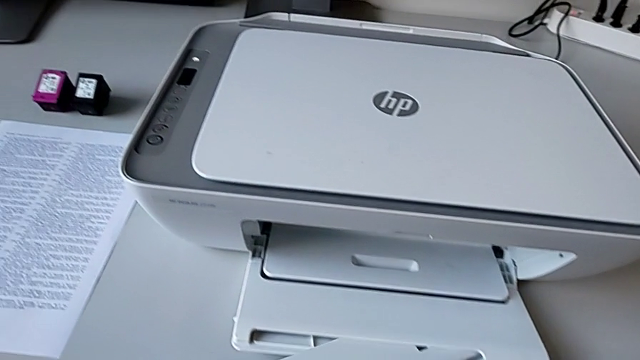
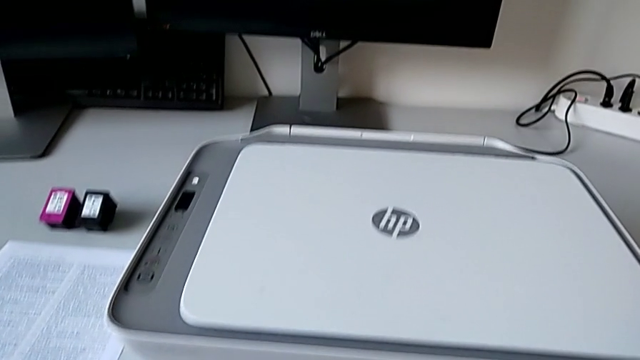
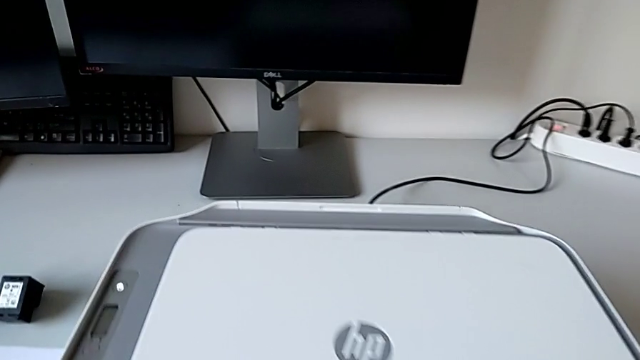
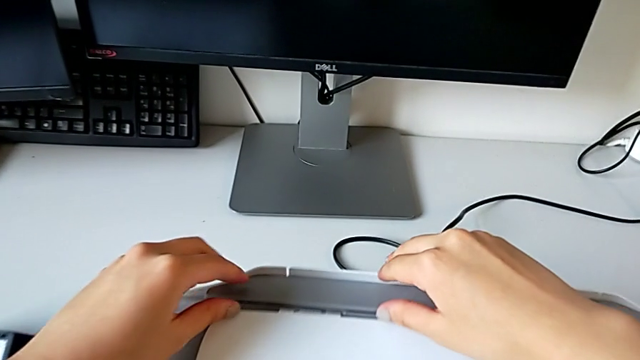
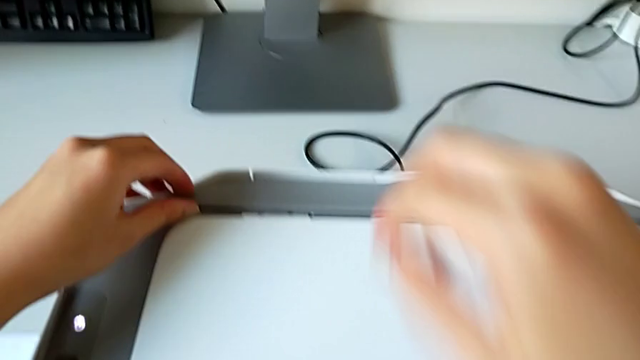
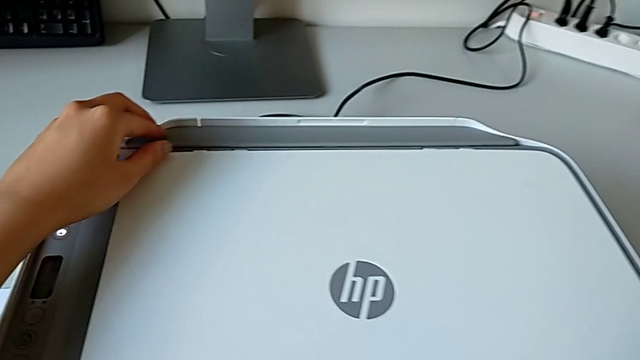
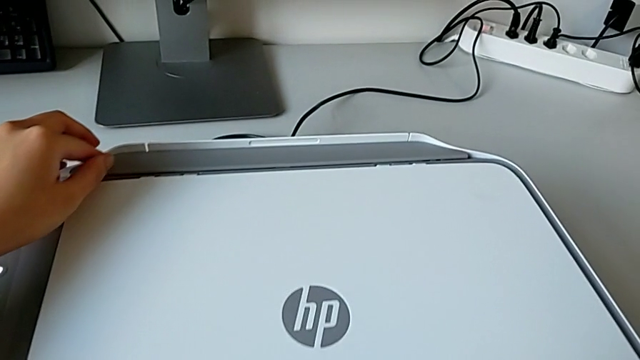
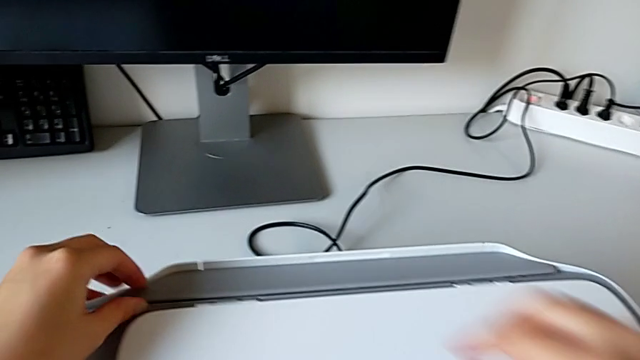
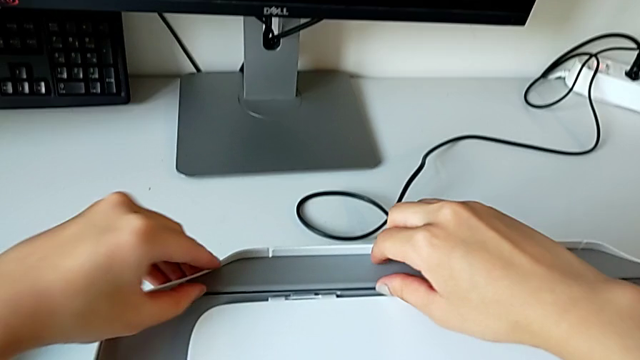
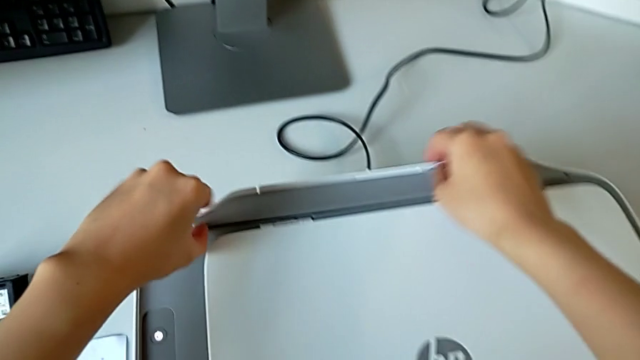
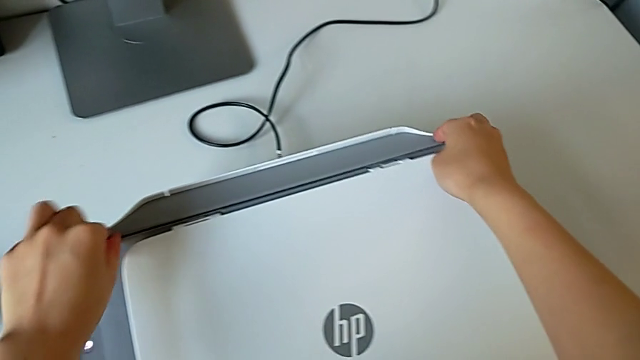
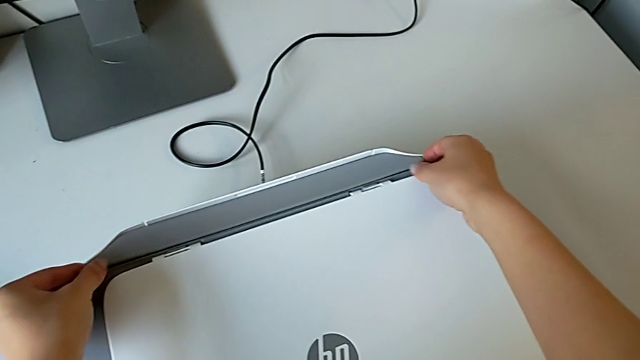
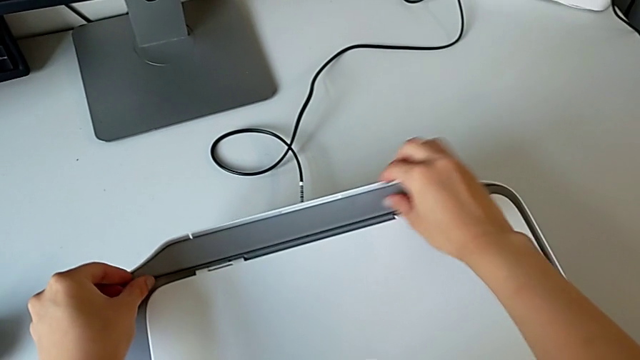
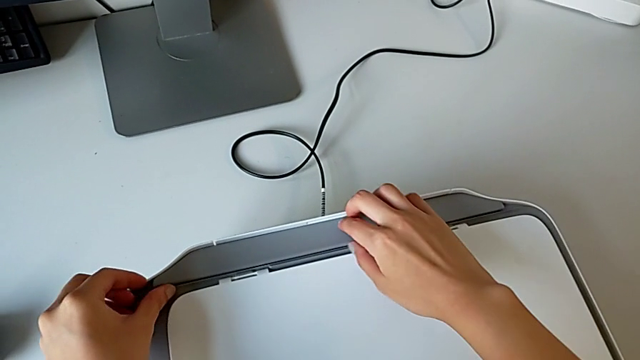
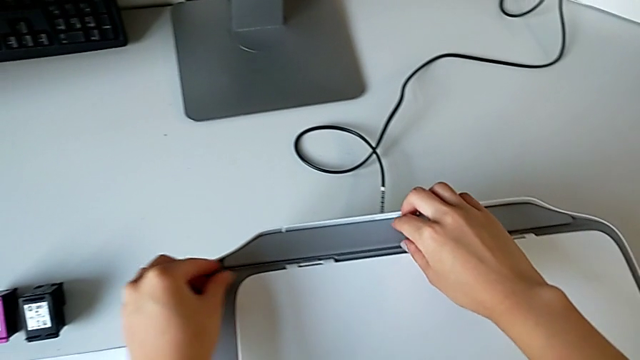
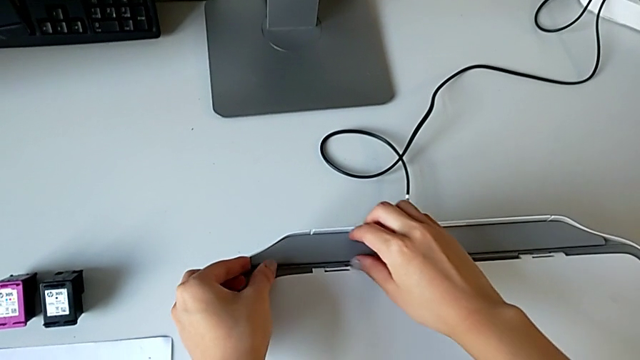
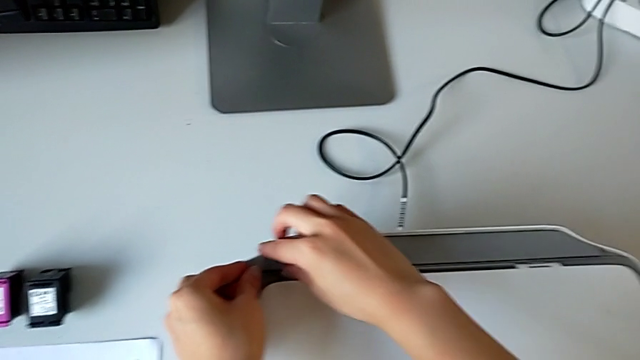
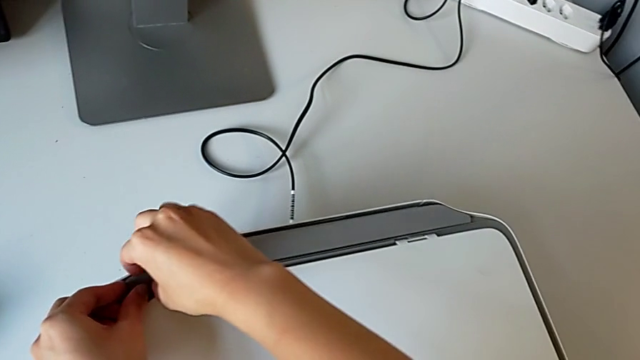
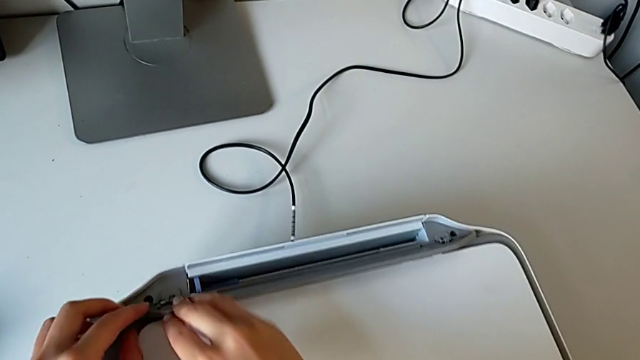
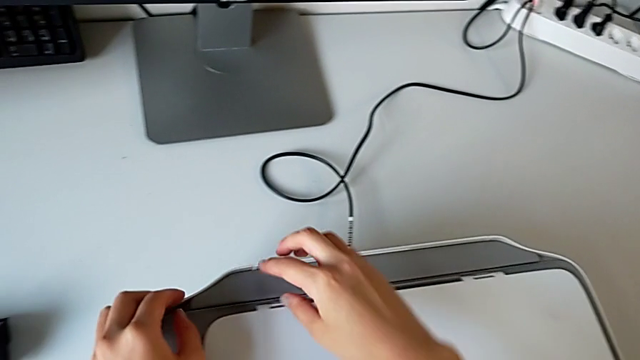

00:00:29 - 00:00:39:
The camera wearer is loading paper into the back of the printer. They pull the paper tray three times.

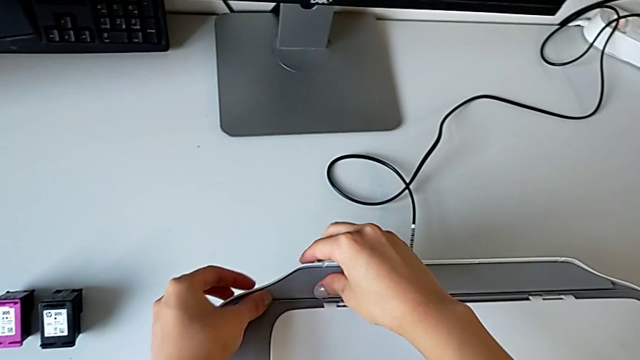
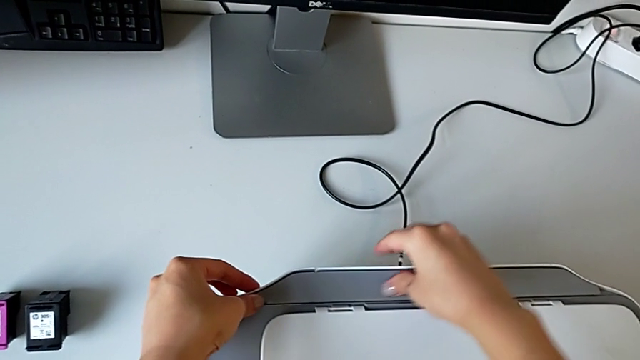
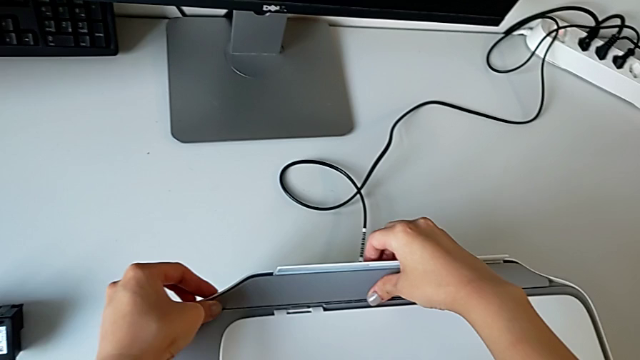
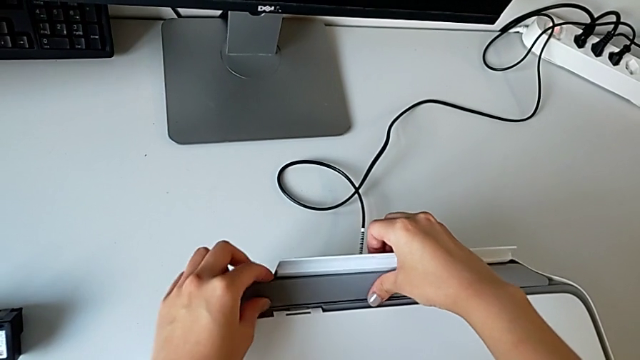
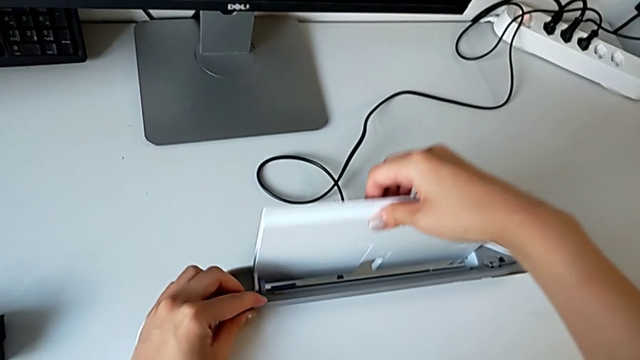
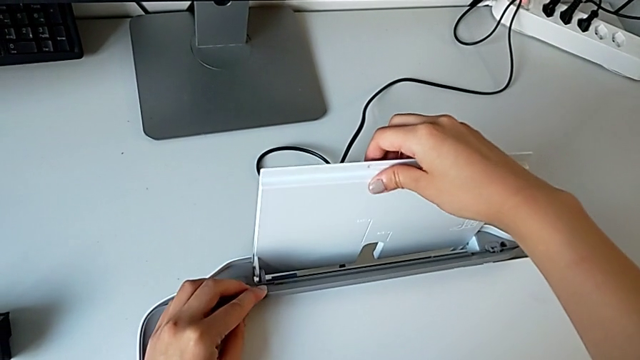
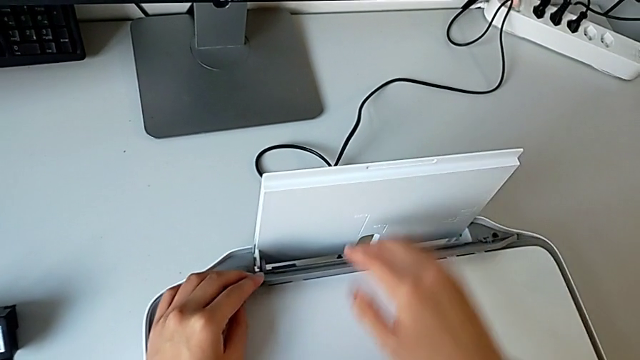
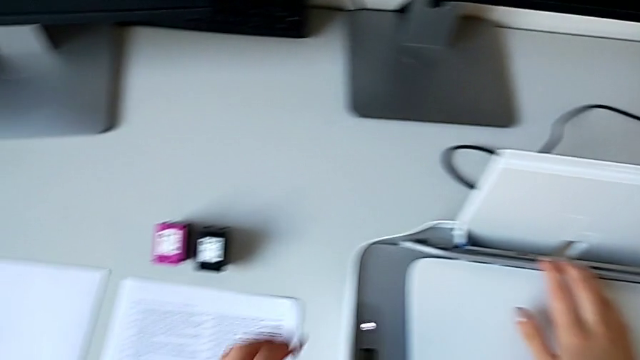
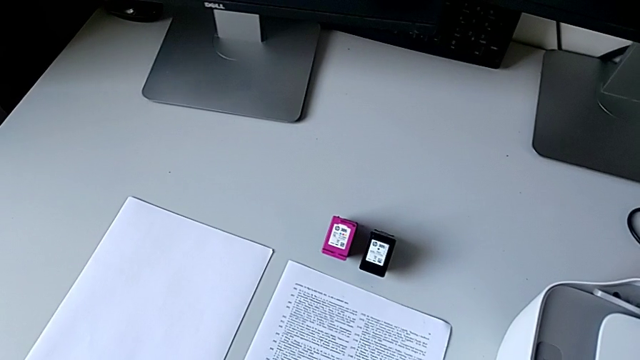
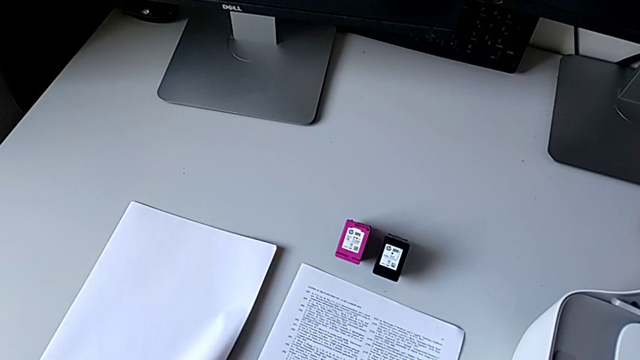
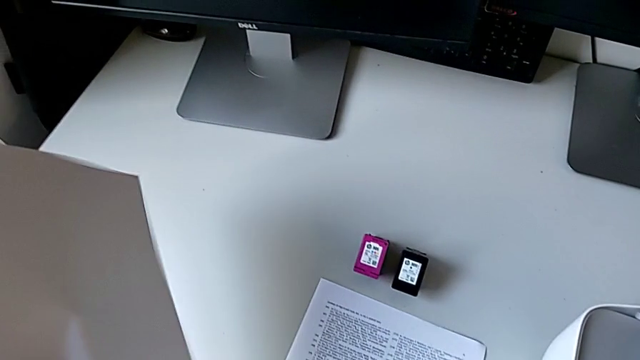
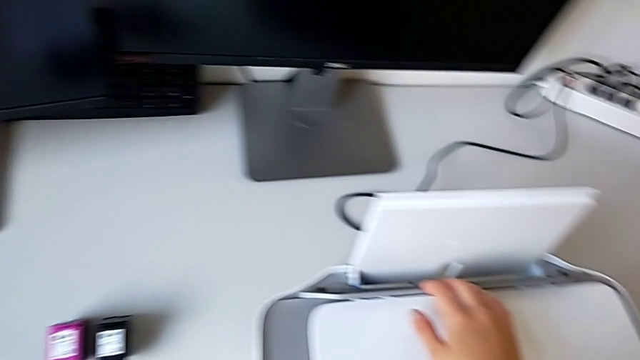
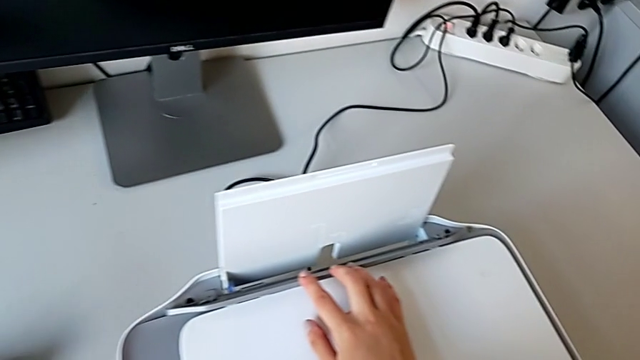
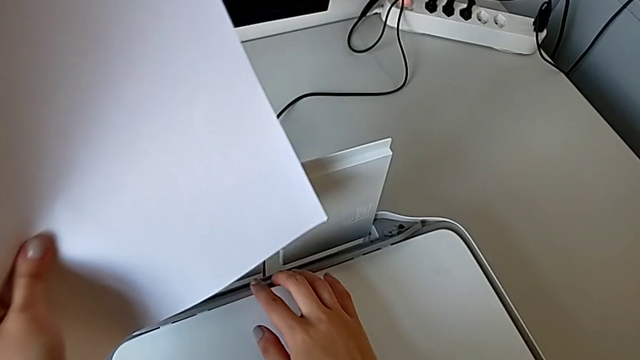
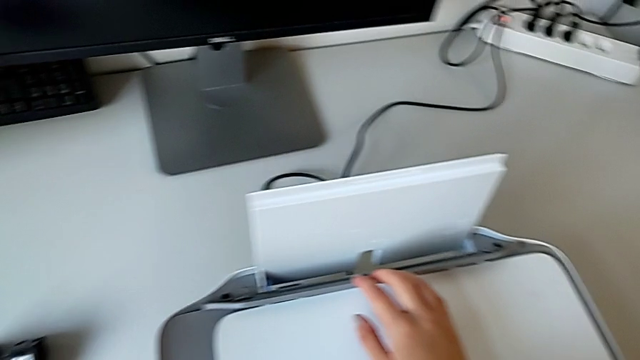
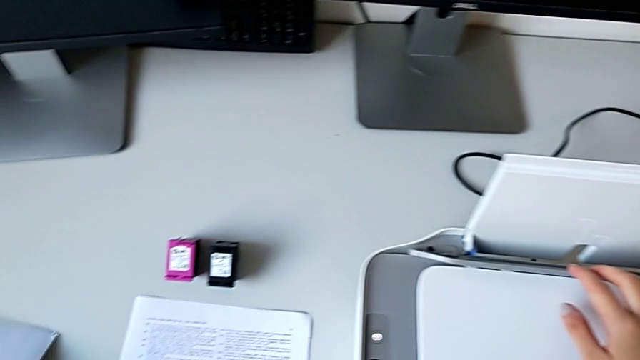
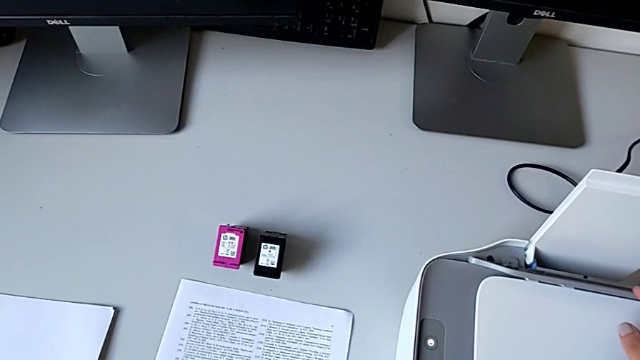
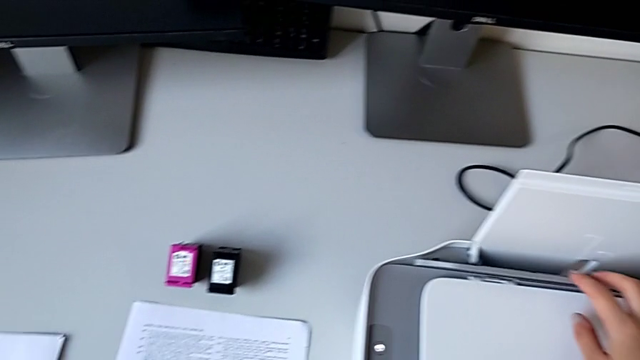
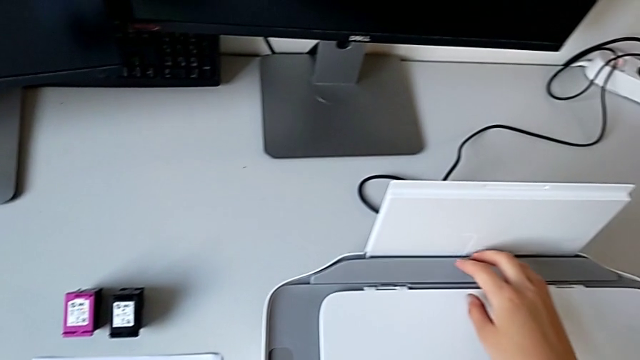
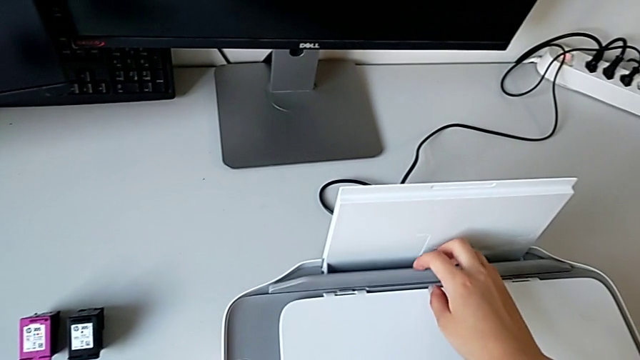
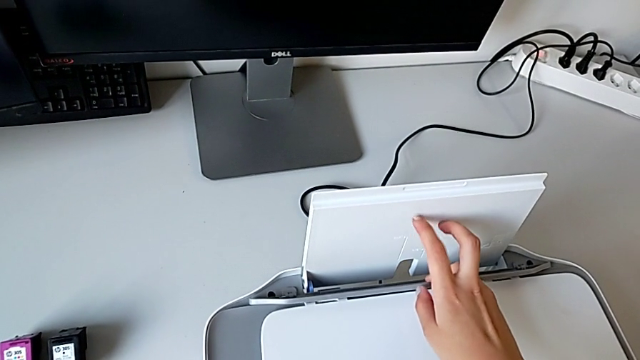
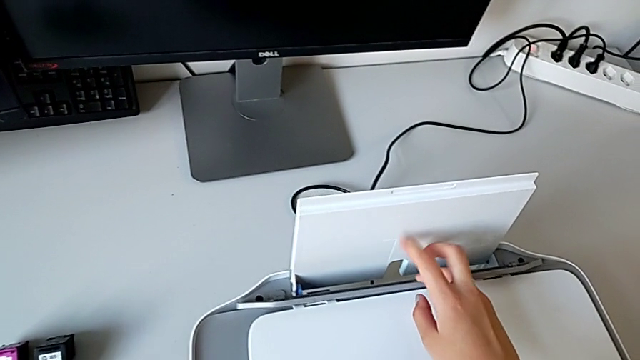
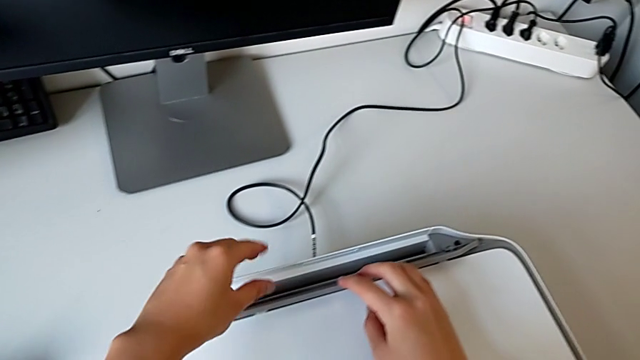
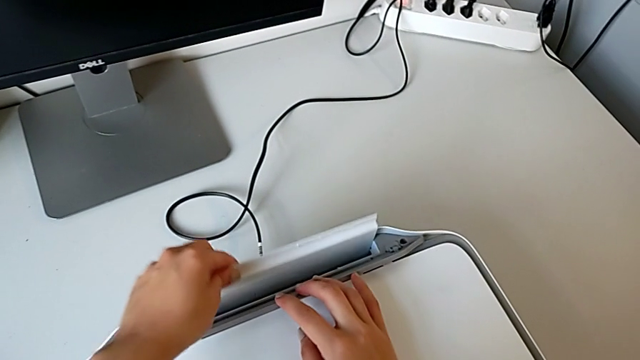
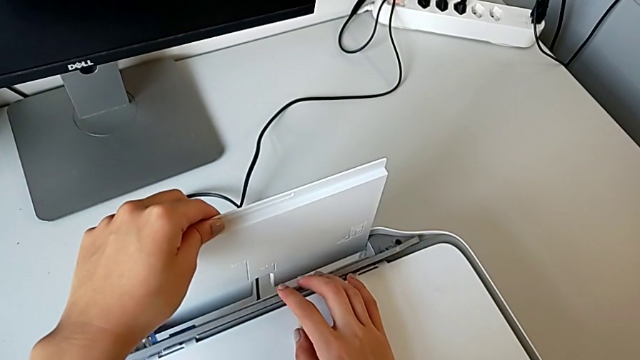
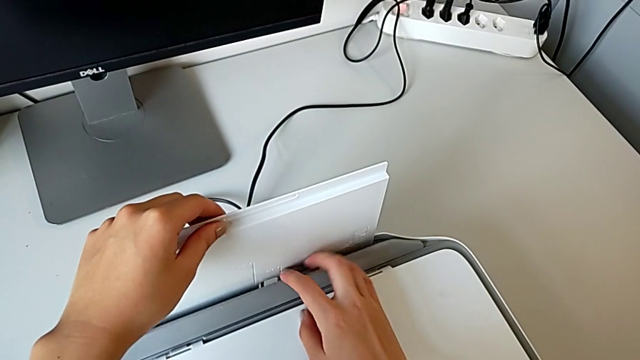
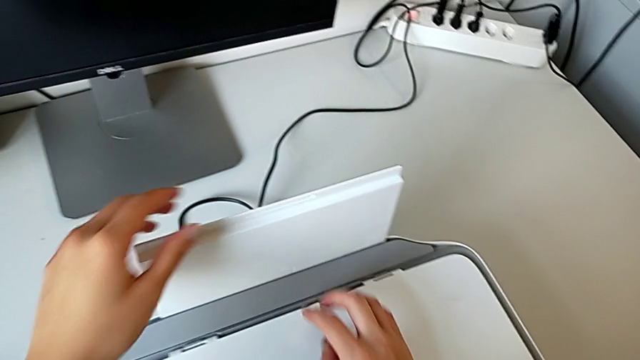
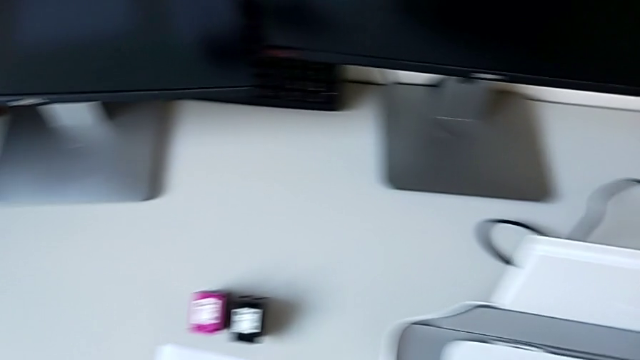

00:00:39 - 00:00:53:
The camera wearer is loading paper into the back of the printer. They pull the paper tray, grab the paper stack, drop it, grab the paper tray and pull it.
